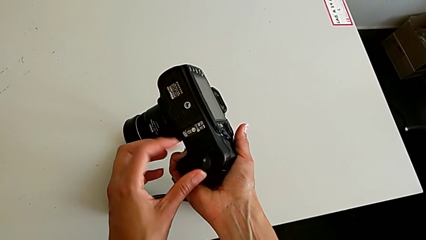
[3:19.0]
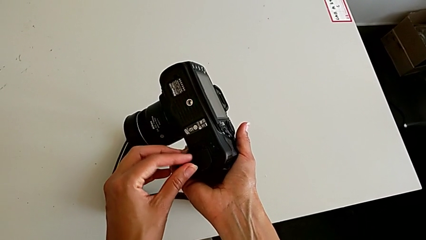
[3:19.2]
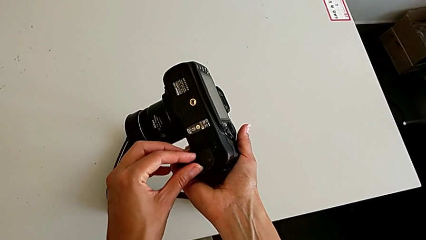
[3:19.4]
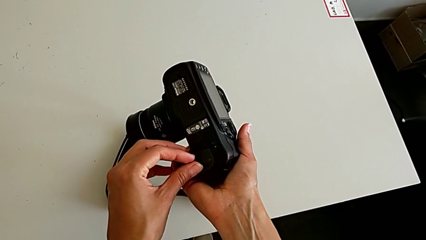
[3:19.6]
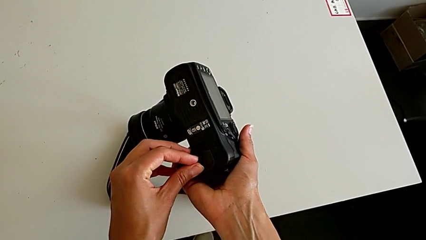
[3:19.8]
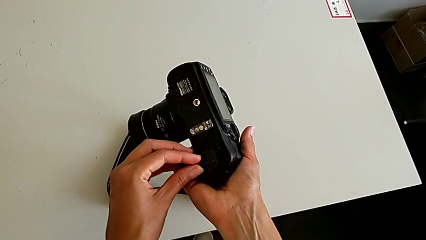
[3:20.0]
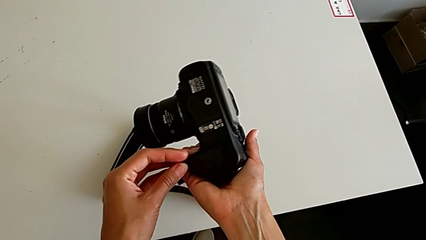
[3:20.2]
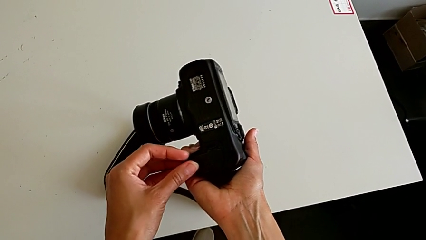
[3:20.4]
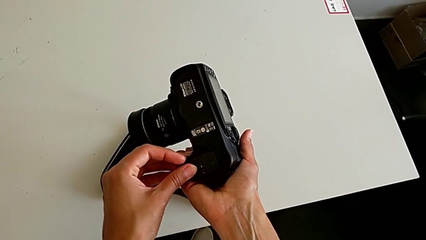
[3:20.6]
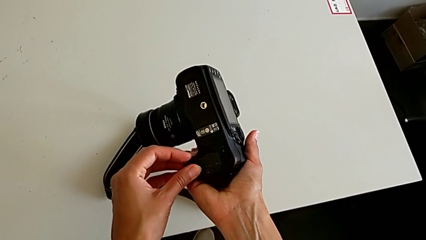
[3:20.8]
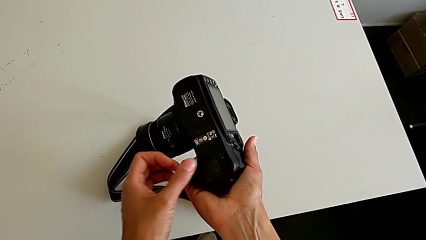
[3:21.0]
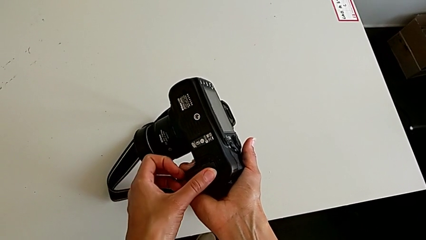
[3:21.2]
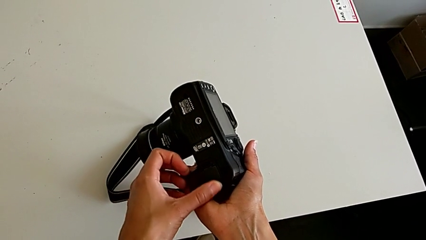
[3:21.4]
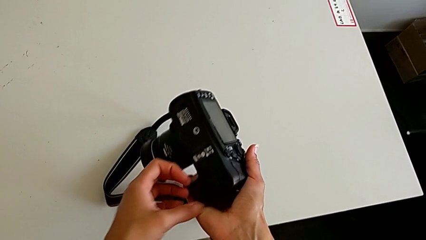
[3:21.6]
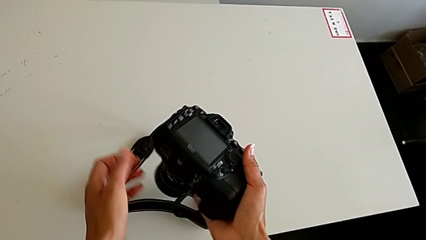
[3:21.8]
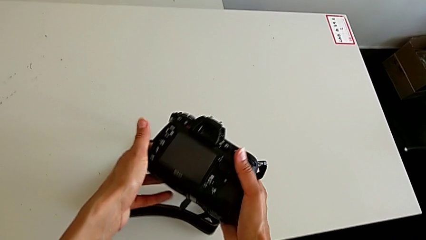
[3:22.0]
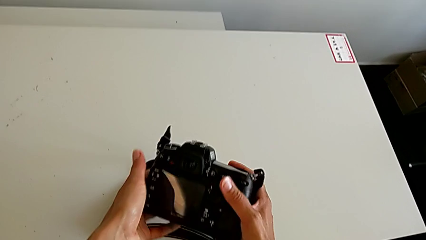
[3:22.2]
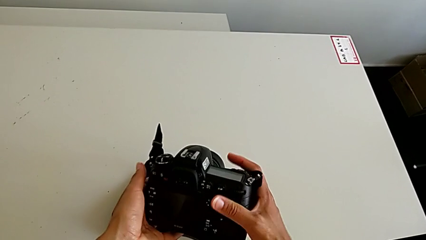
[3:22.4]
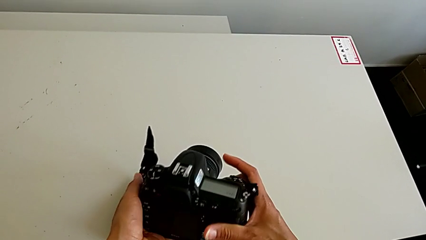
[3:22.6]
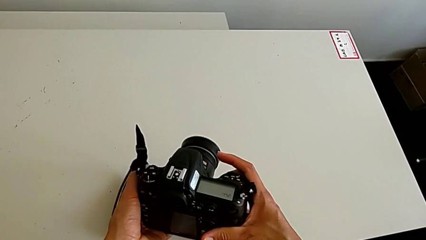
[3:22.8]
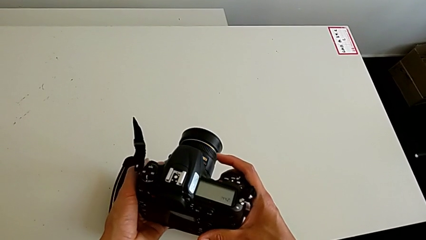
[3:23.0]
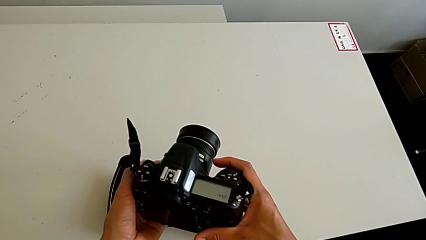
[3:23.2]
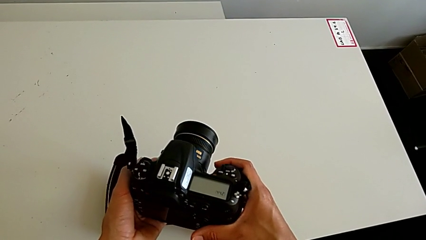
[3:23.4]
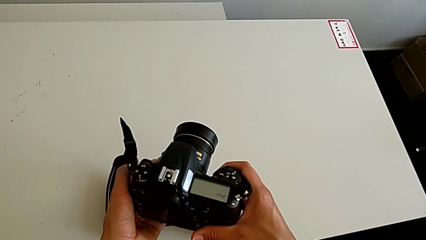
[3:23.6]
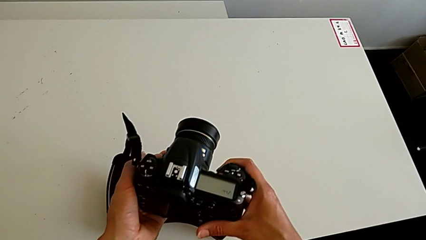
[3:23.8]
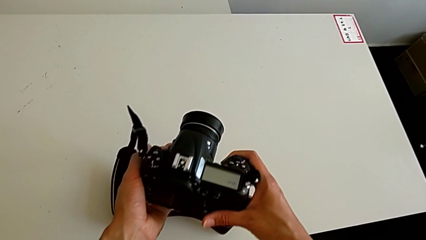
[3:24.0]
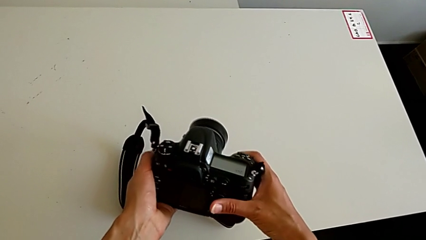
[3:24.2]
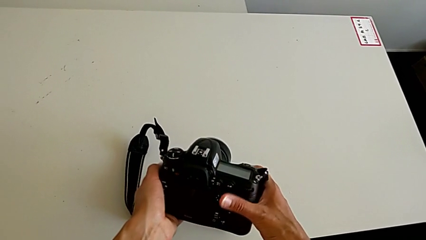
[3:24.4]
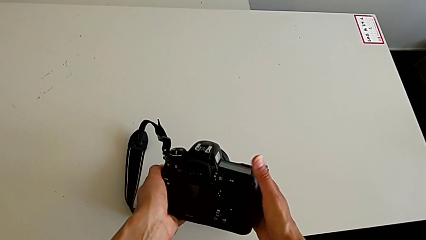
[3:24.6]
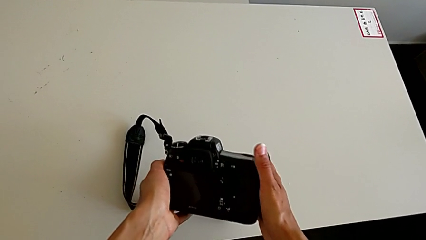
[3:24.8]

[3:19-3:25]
The camera wearer is inserting the battery into the DSLR. They close the battery door and flip the DSLR.

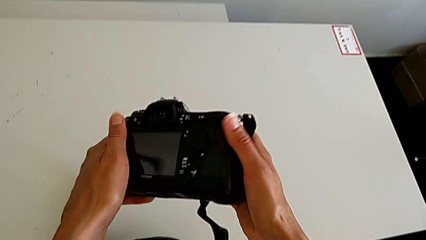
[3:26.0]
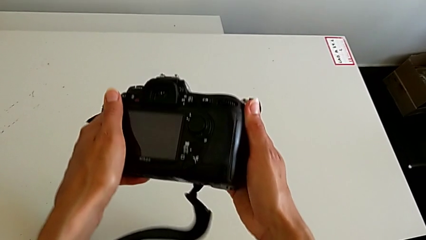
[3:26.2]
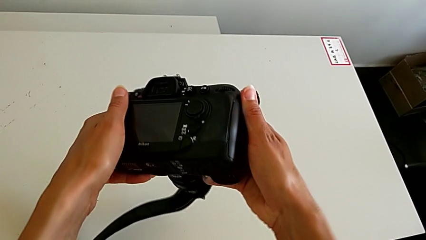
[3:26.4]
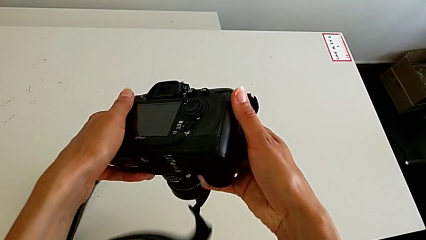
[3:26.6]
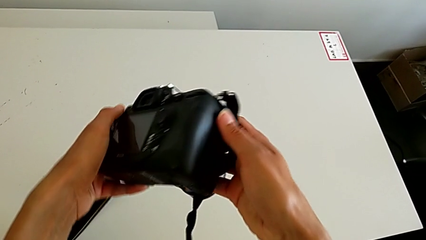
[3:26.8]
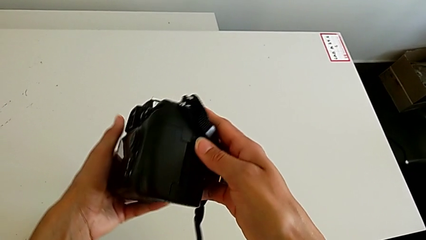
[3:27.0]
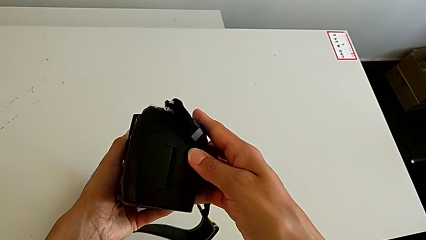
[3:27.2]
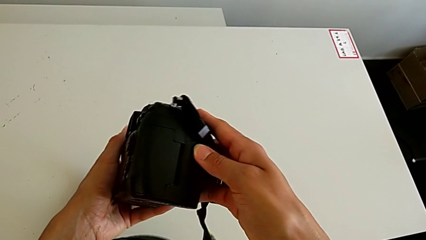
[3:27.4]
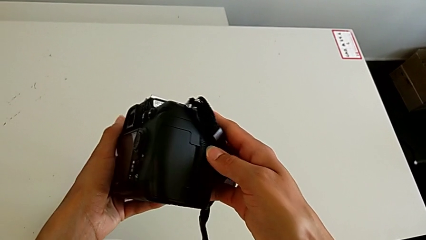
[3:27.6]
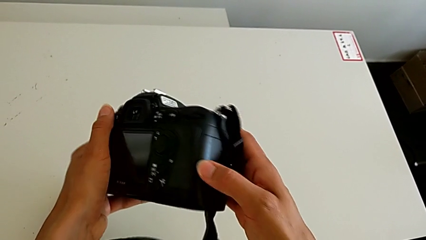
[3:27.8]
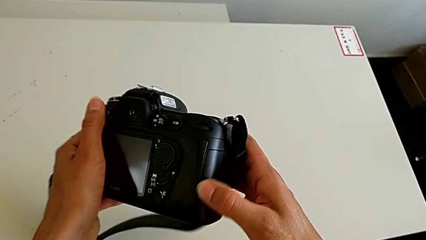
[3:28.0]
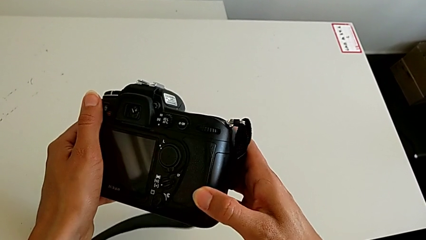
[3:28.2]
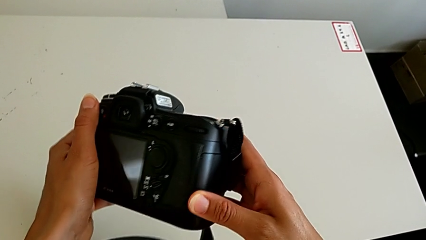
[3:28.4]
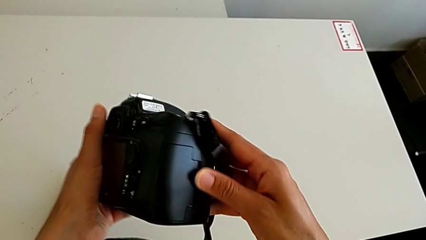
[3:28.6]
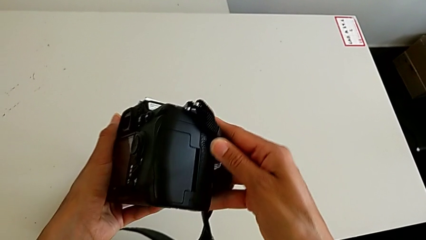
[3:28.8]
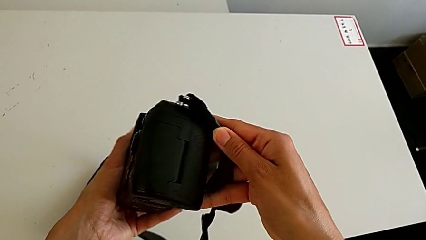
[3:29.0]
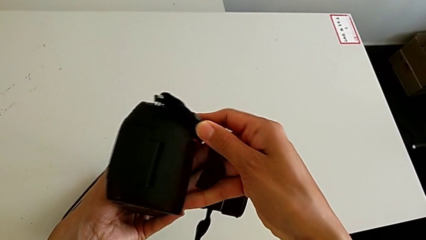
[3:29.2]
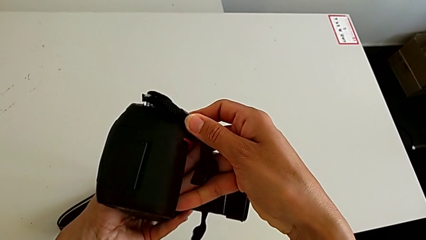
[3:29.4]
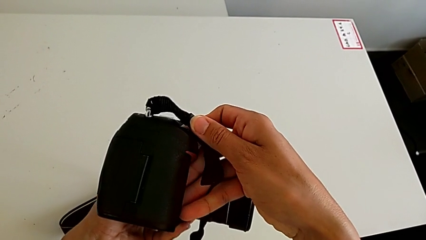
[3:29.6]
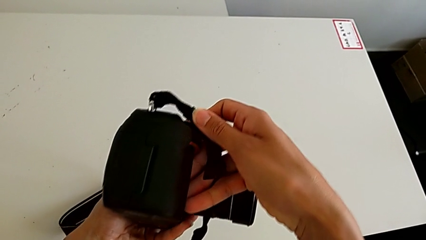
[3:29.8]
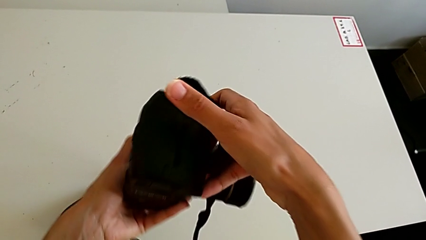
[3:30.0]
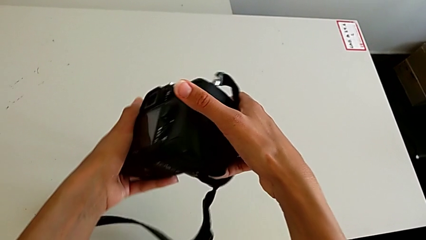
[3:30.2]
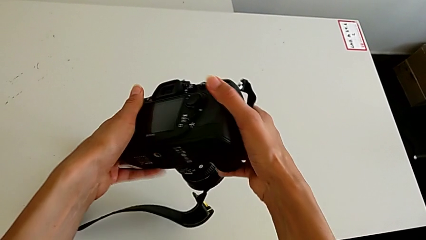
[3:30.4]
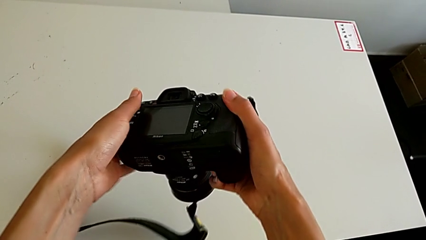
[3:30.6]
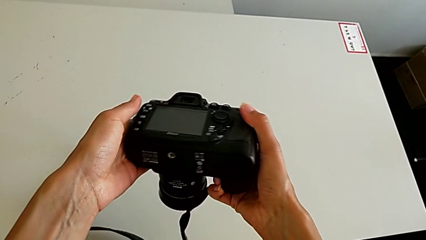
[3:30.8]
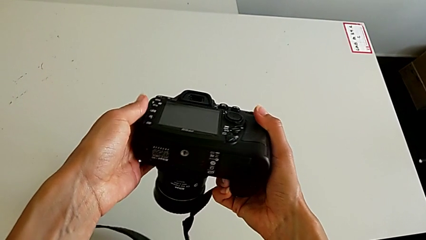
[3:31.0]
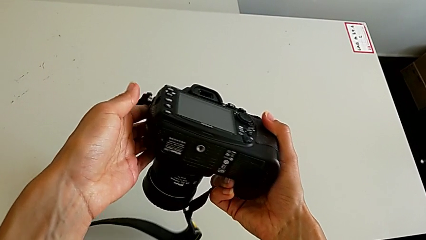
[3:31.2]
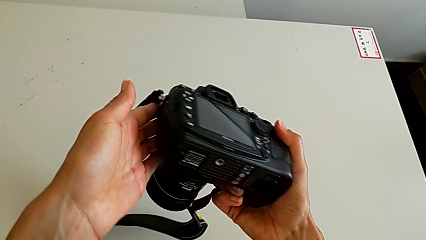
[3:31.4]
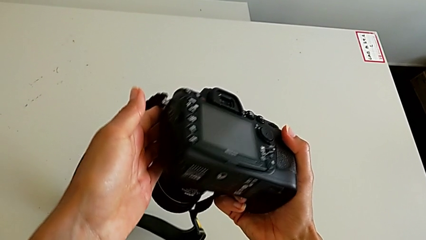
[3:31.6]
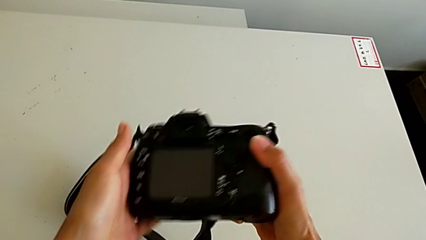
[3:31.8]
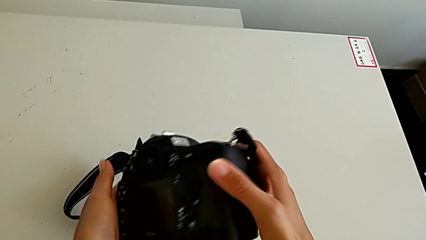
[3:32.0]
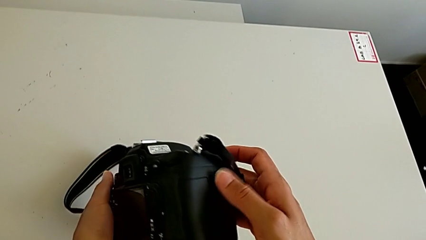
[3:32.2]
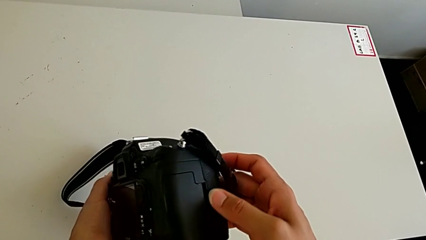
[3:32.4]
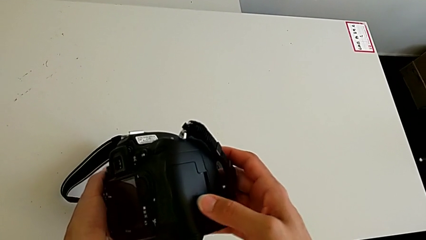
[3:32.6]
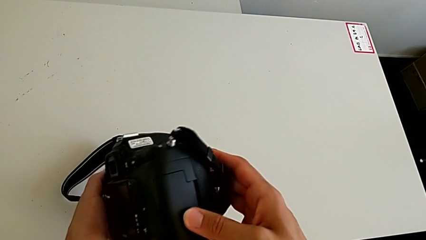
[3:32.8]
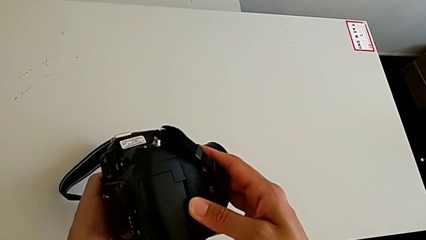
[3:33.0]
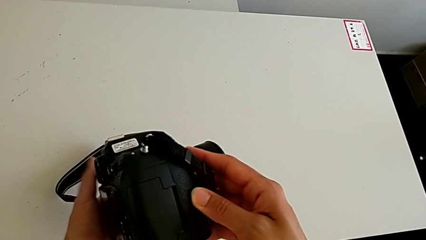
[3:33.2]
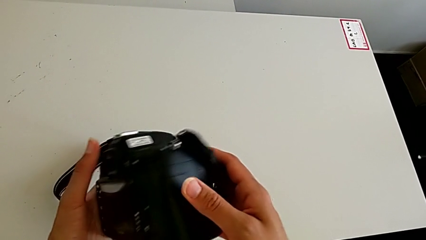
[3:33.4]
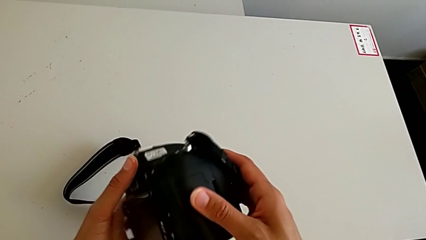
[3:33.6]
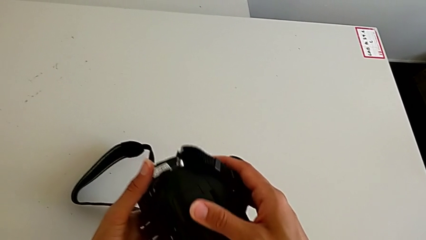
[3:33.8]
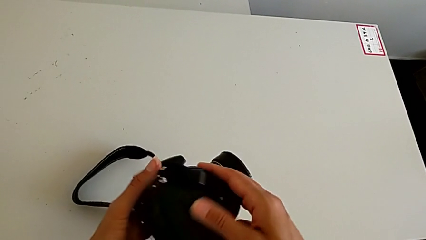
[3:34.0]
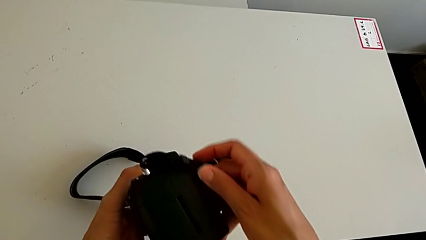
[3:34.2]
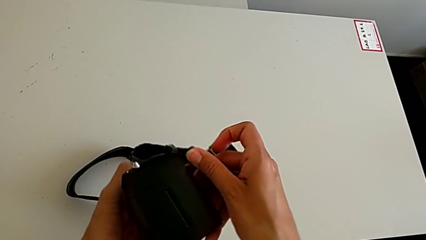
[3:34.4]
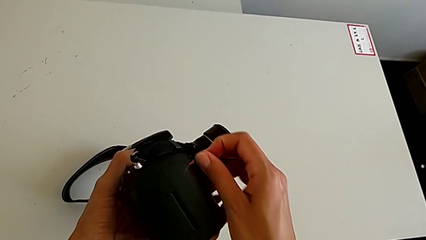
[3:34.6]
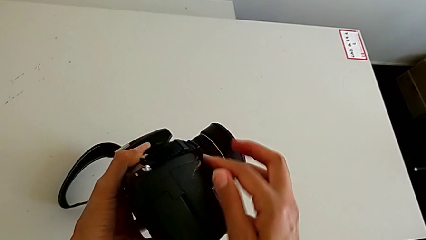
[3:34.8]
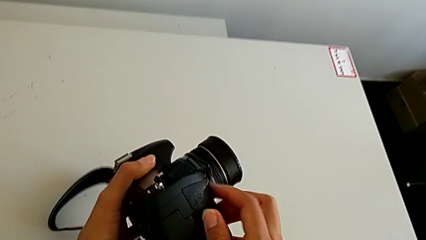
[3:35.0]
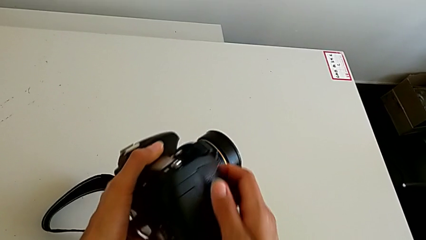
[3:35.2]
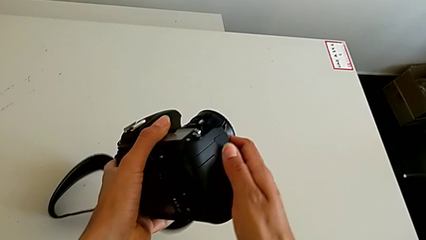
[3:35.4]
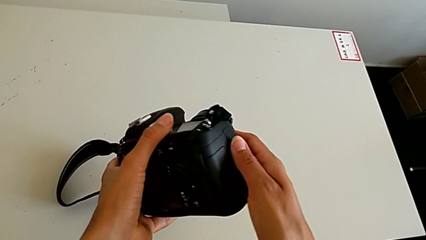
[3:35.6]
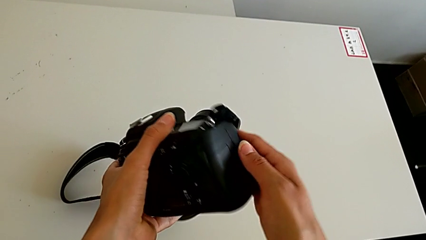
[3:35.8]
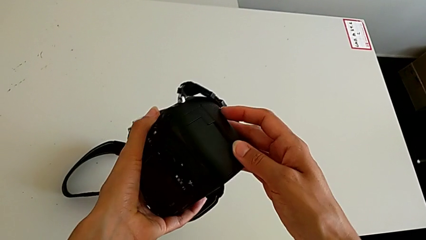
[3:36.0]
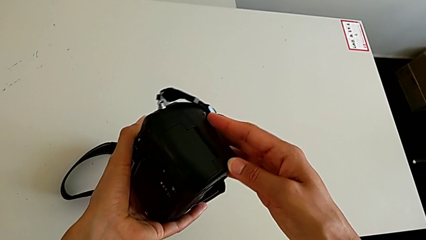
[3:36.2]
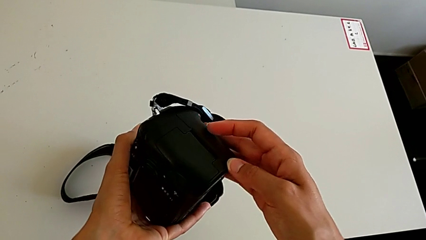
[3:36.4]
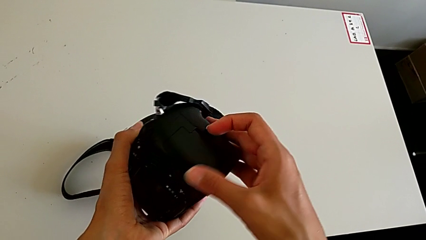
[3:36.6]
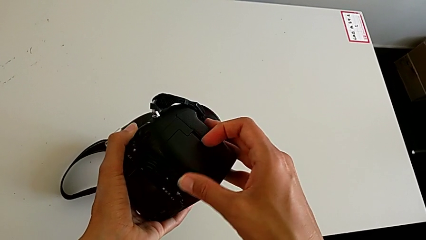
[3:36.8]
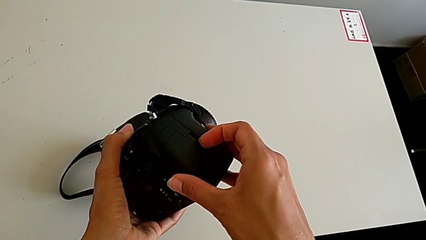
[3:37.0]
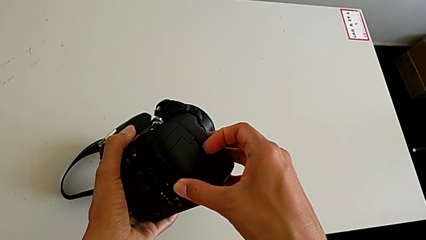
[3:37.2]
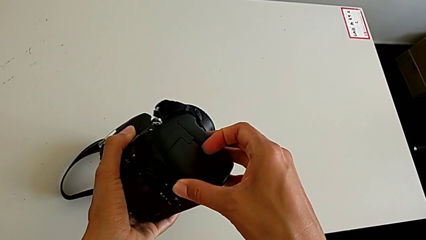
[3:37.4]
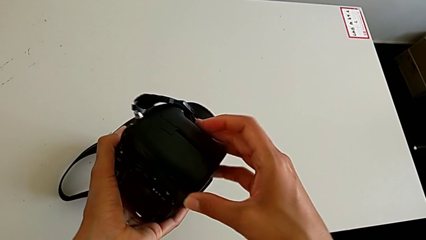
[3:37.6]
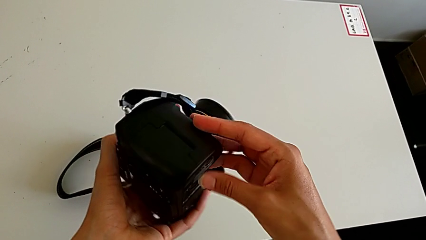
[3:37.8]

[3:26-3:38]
The camera wearer is withdrawing the SD card from the DSLR. They inspect the DSLR, hold it and wrongly inspect it, looking for the SD card.
